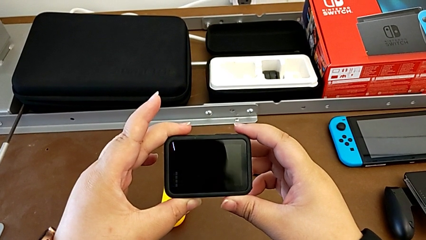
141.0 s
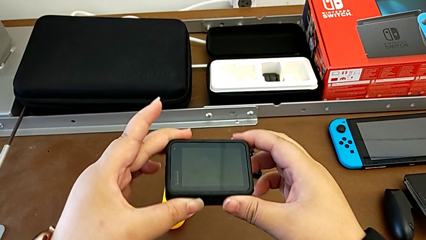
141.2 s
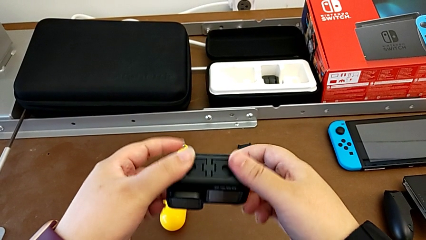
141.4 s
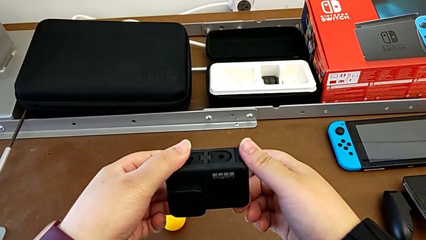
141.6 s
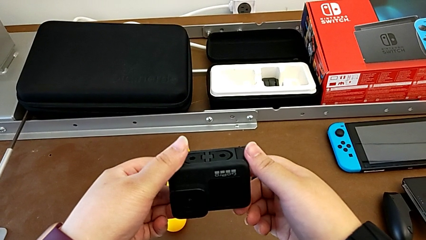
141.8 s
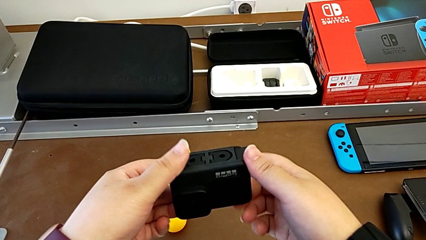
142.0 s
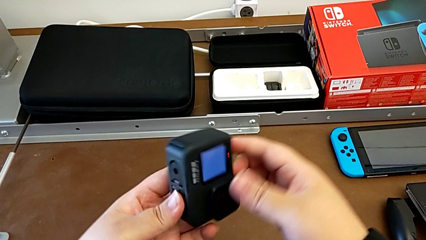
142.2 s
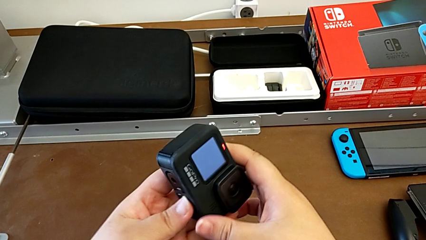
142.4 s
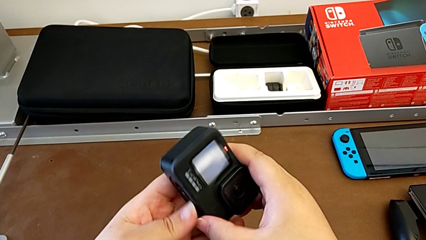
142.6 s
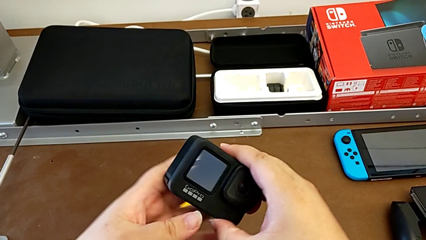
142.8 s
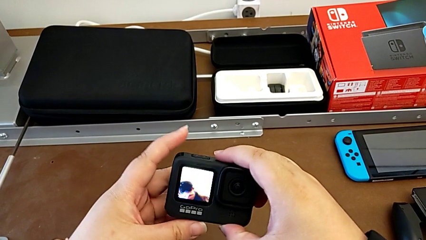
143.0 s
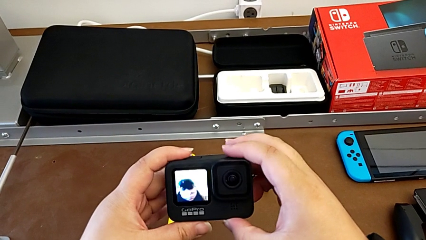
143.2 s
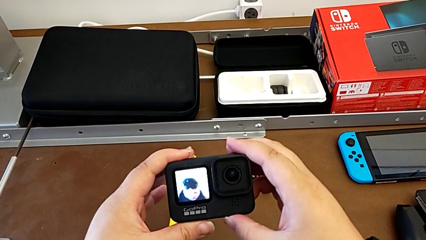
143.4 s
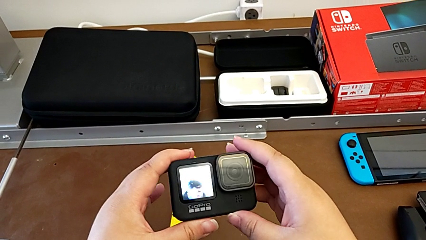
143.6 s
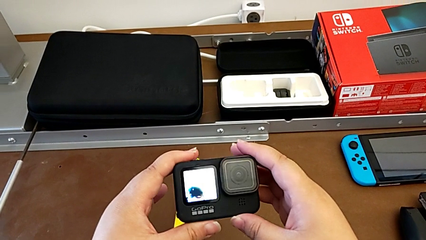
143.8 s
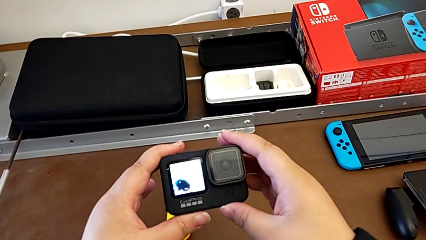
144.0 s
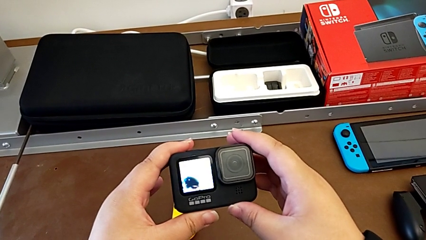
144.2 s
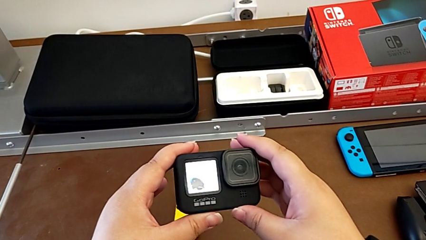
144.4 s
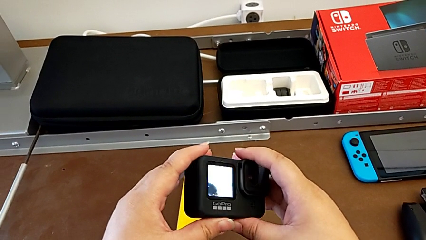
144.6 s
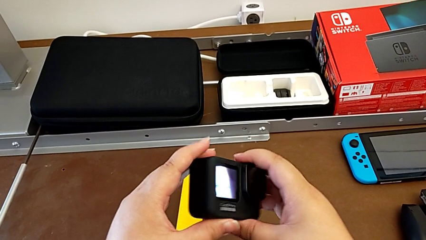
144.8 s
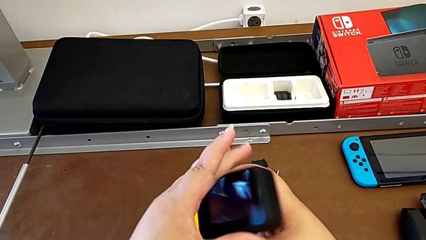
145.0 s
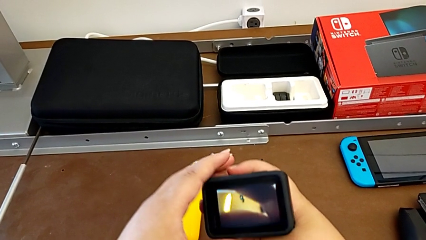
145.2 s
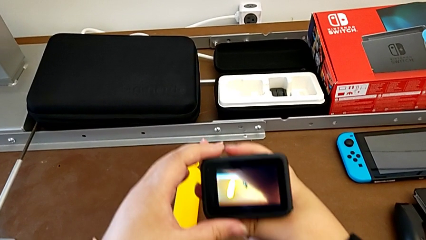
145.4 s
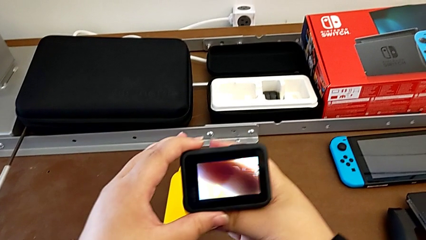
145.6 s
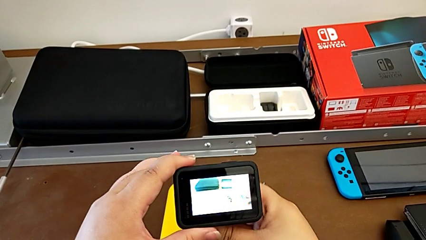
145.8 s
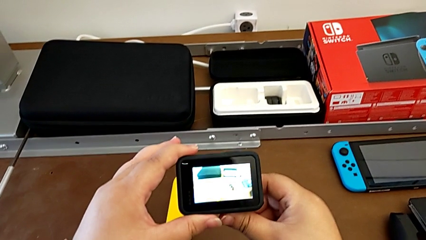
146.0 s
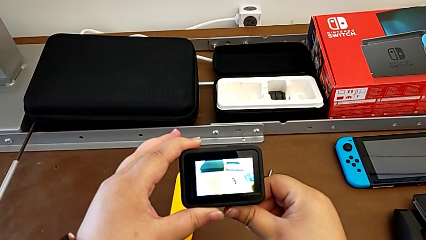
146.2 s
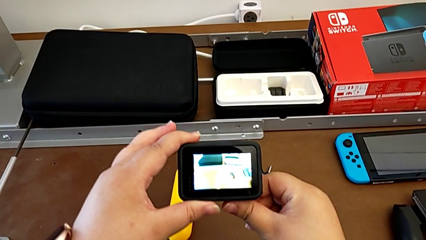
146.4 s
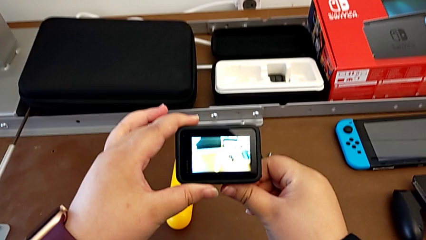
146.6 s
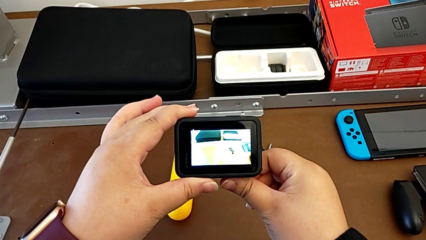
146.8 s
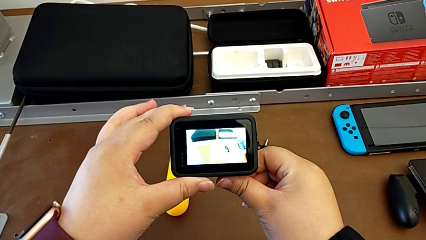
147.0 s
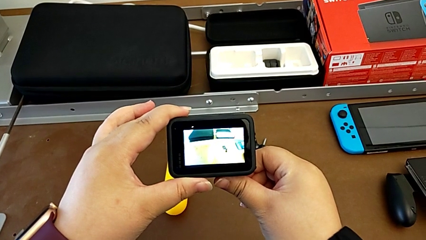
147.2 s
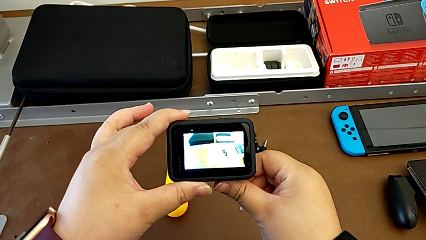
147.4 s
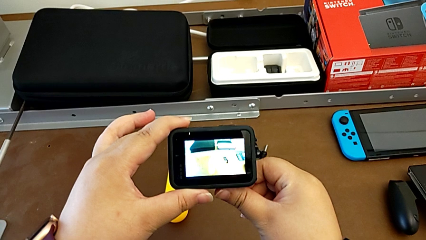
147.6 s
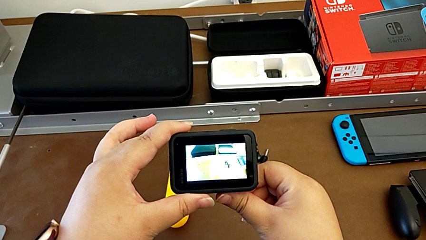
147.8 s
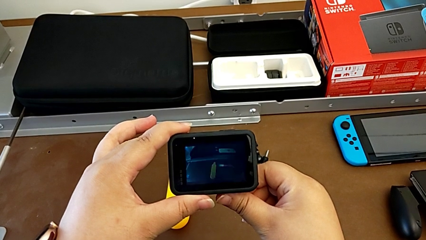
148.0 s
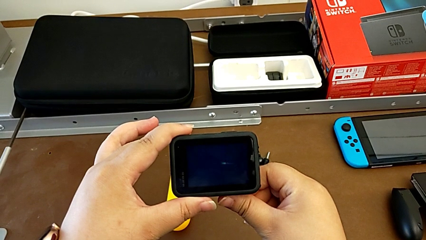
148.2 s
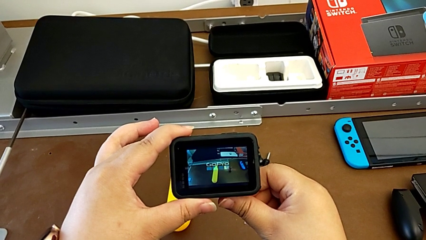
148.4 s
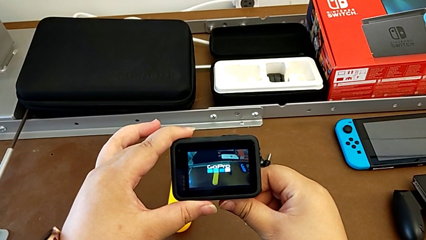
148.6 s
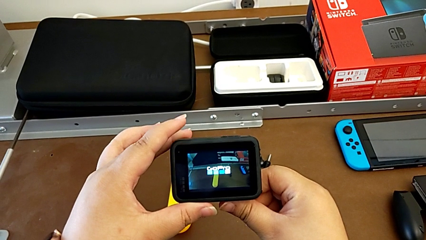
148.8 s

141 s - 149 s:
The camera wearer is turning on the GoPro. They keep inspecting the GoPro and hold it.

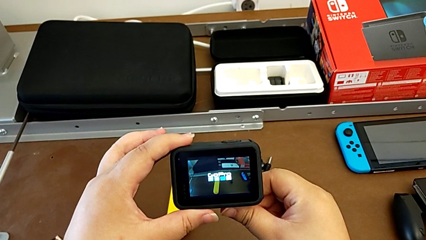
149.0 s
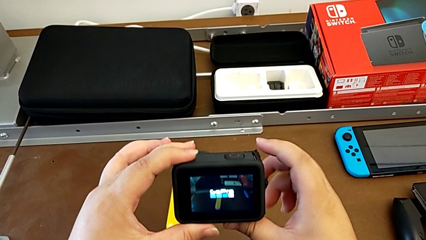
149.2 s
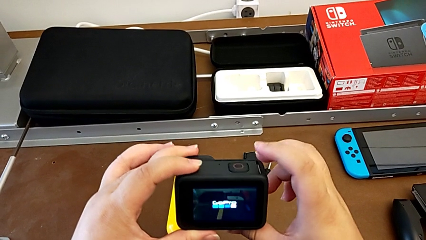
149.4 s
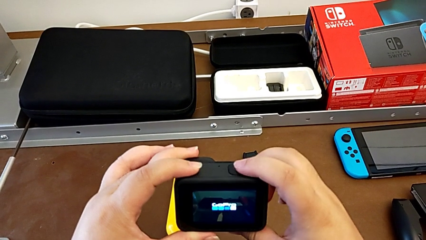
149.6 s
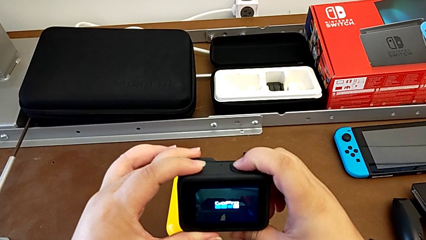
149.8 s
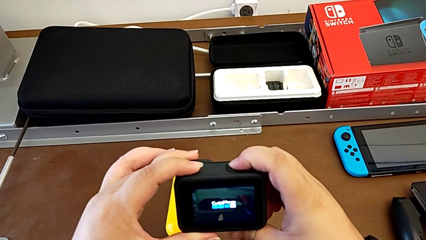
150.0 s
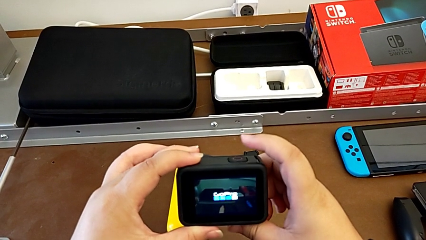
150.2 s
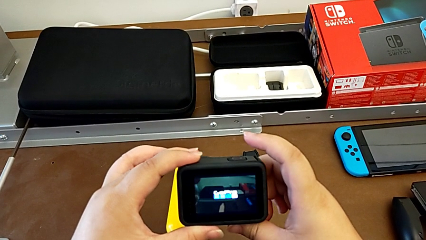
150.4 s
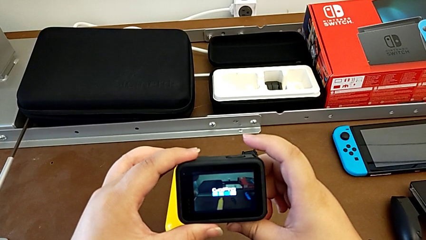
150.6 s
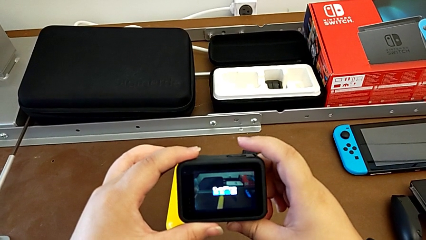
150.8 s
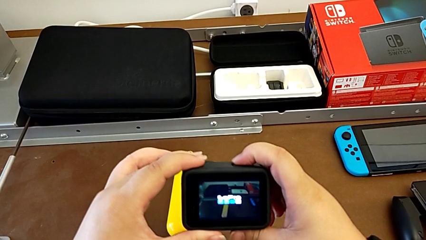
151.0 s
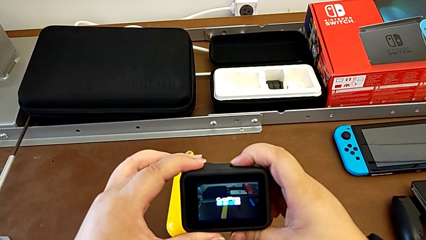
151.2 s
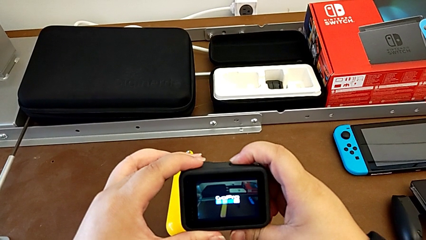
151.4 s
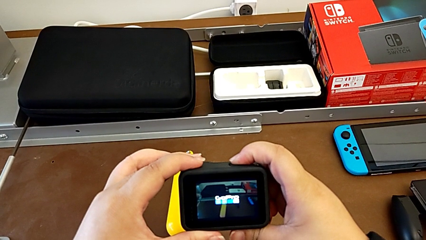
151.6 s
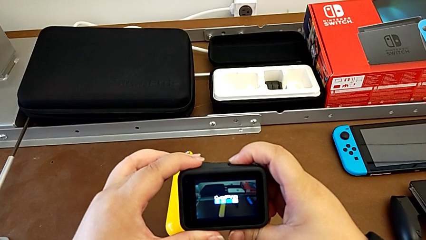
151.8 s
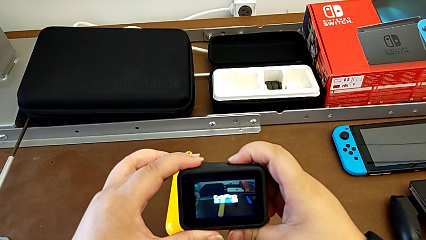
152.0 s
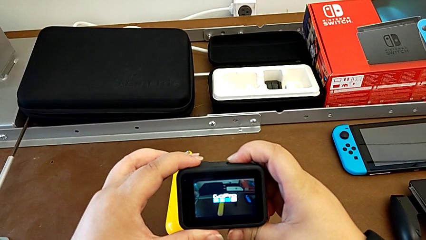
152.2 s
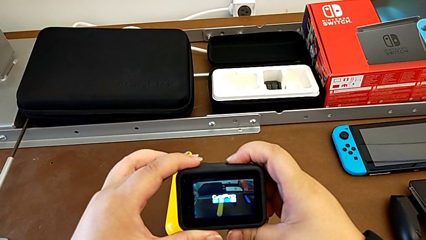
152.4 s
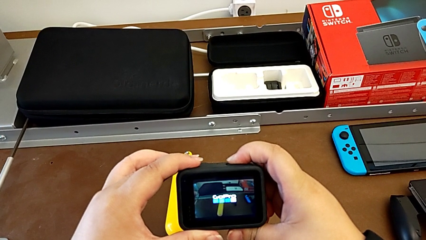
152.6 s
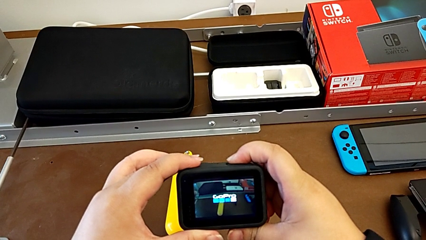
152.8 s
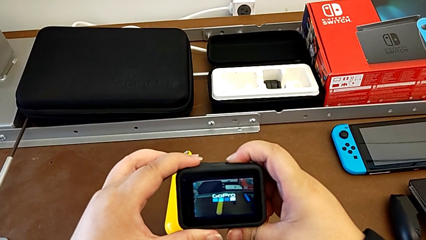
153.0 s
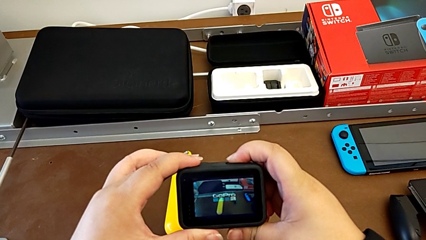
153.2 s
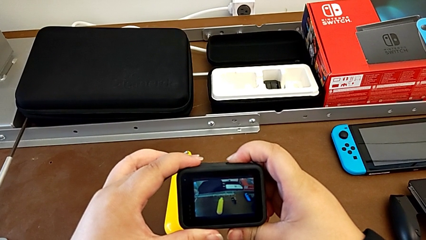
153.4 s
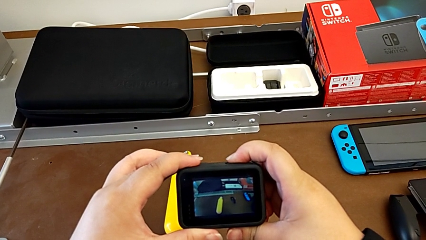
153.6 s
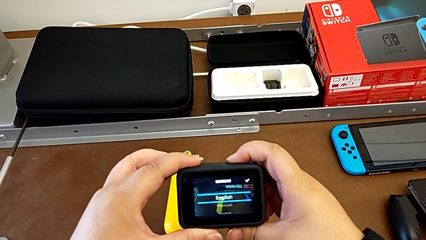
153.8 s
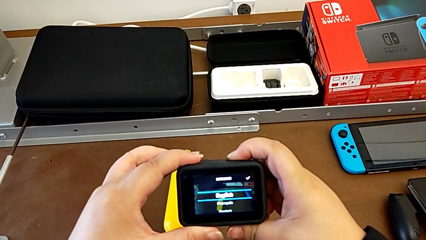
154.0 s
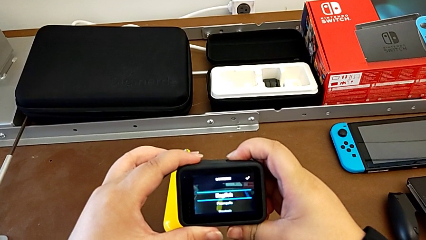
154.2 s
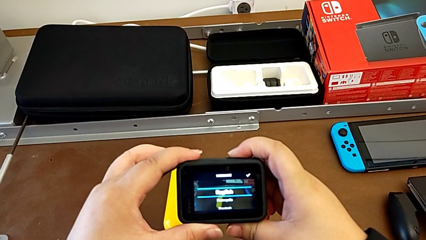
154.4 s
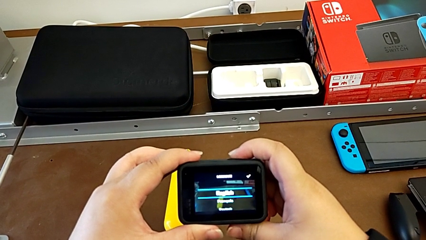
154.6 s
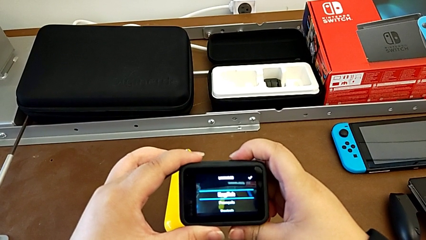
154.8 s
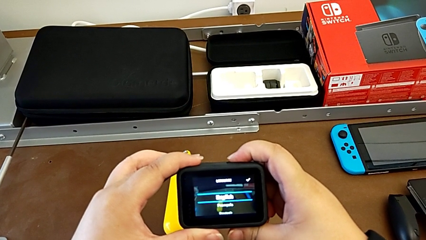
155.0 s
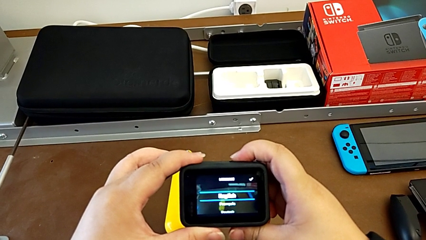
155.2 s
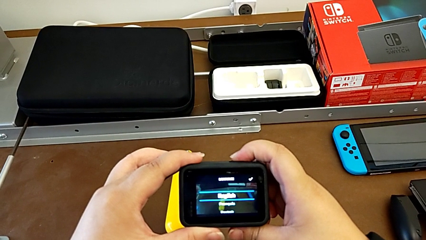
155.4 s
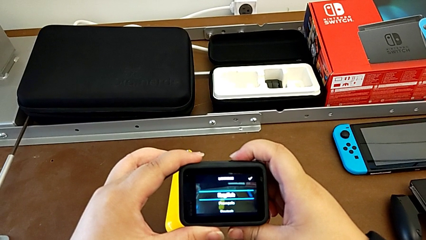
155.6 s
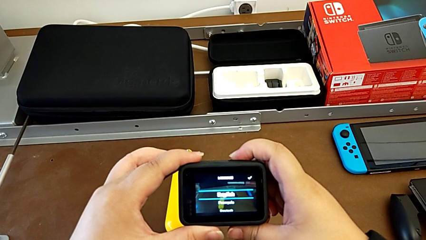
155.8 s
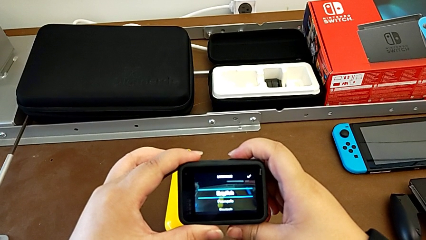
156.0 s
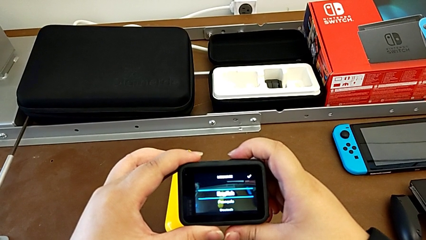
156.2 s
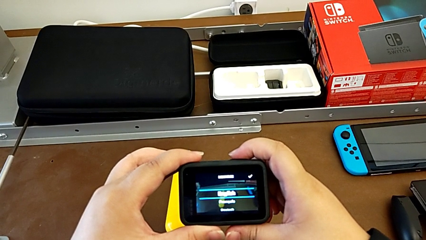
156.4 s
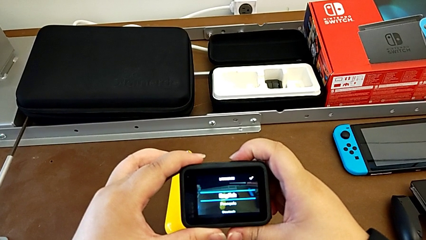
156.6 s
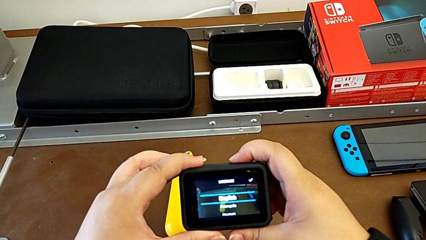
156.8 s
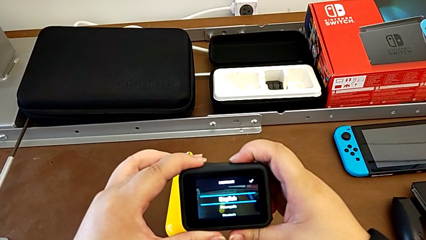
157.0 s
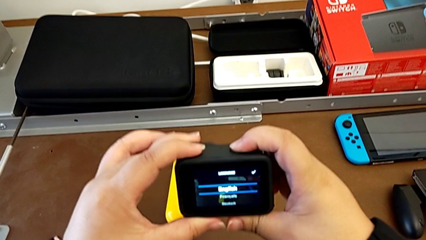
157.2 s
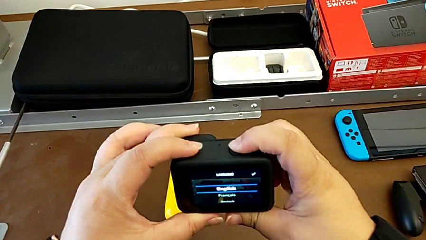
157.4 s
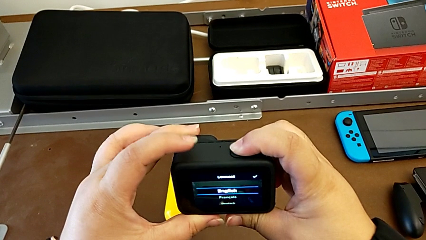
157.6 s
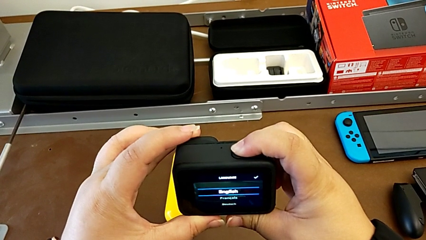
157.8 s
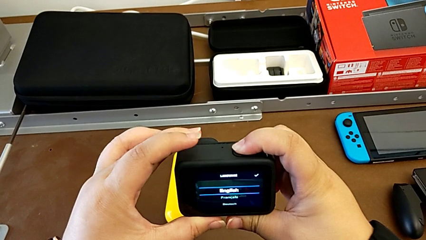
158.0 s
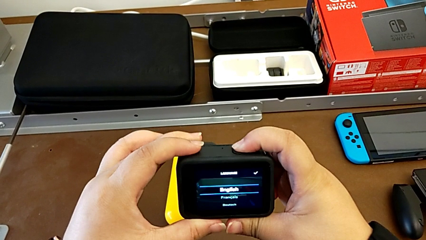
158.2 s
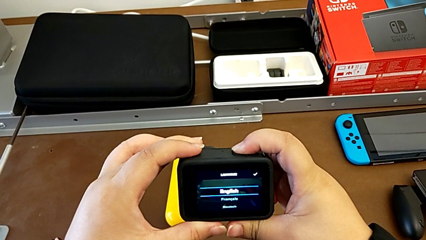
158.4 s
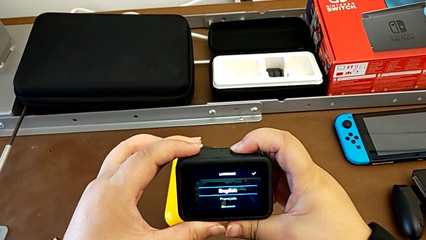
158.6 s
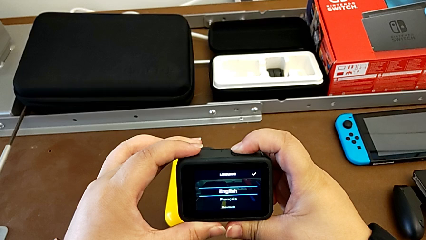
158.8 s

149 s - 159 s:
The camera wearer is pressing the button on the GoPro. They press the button.
